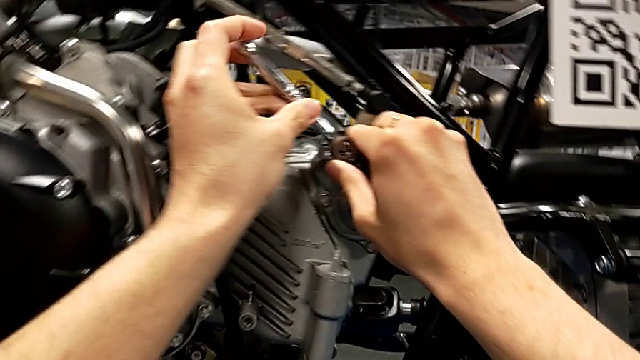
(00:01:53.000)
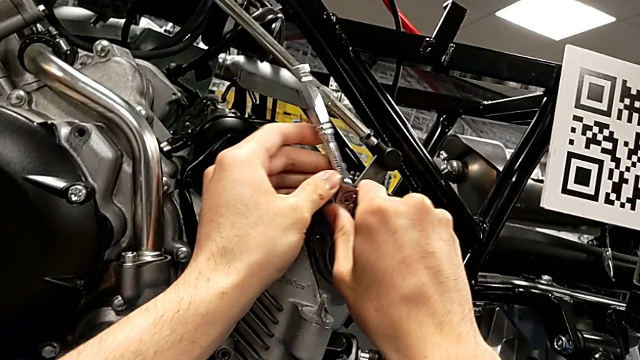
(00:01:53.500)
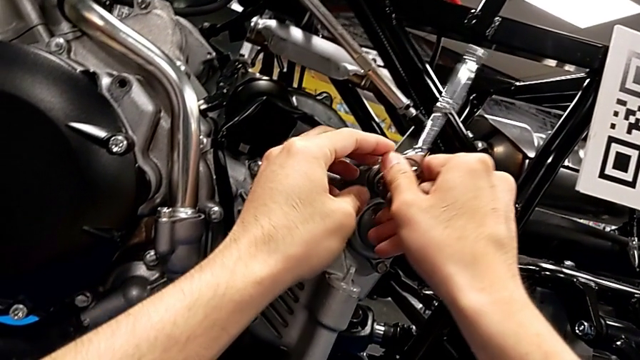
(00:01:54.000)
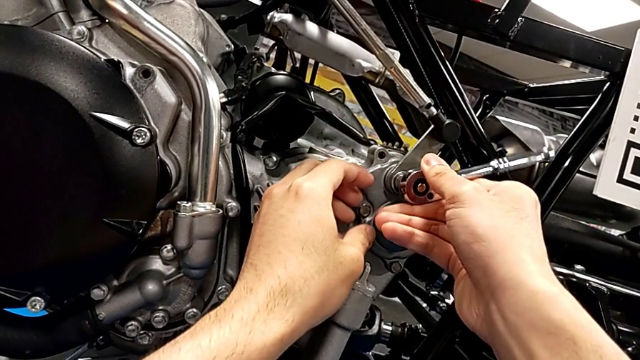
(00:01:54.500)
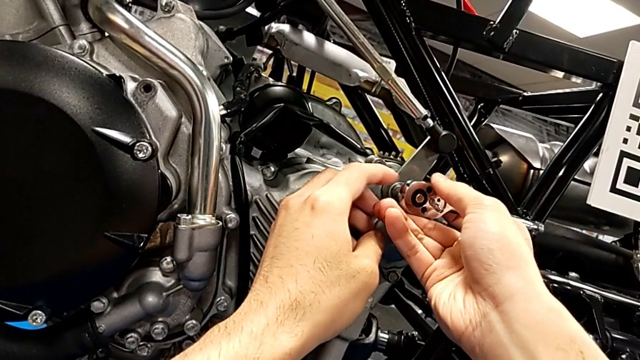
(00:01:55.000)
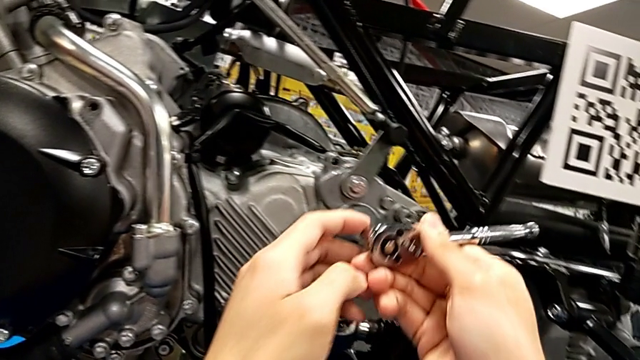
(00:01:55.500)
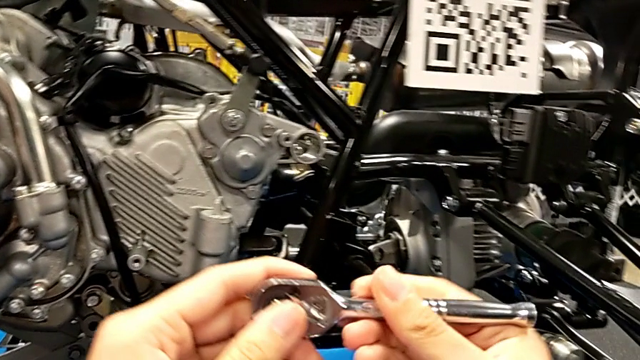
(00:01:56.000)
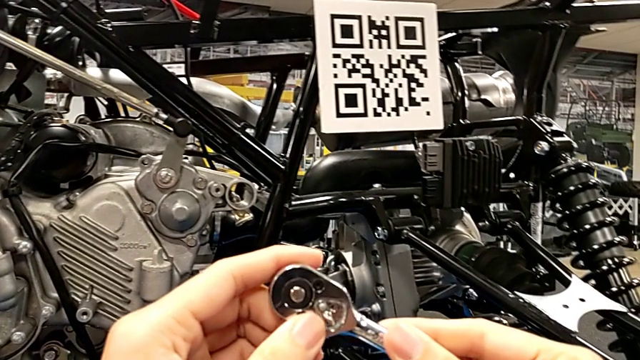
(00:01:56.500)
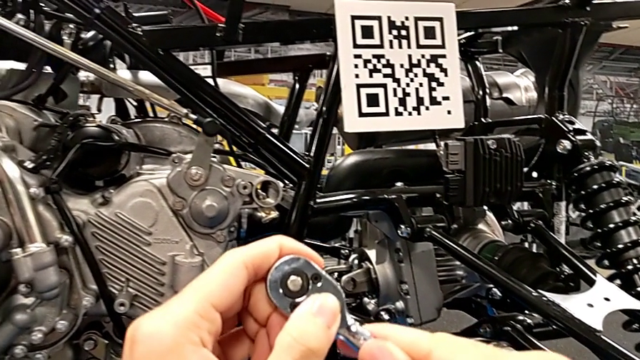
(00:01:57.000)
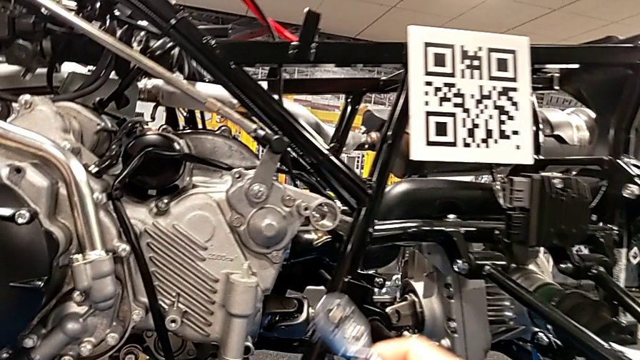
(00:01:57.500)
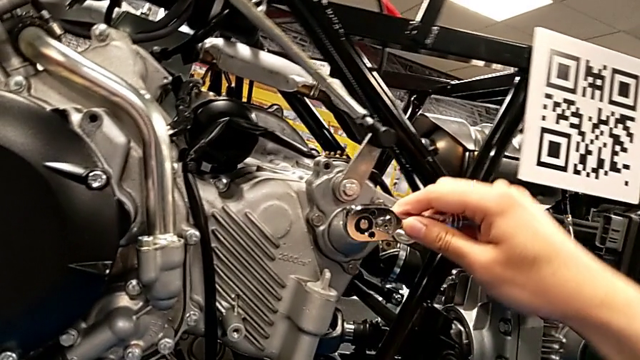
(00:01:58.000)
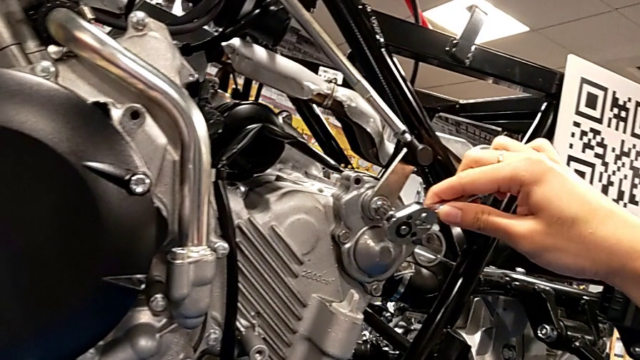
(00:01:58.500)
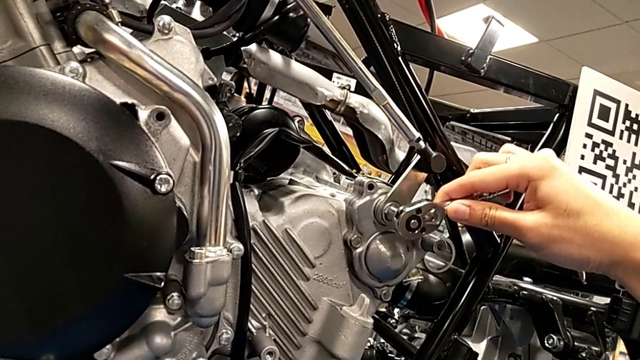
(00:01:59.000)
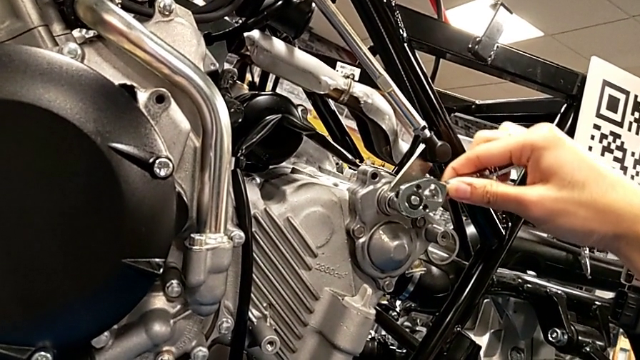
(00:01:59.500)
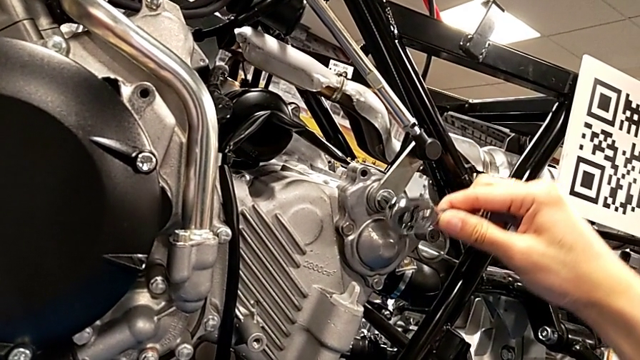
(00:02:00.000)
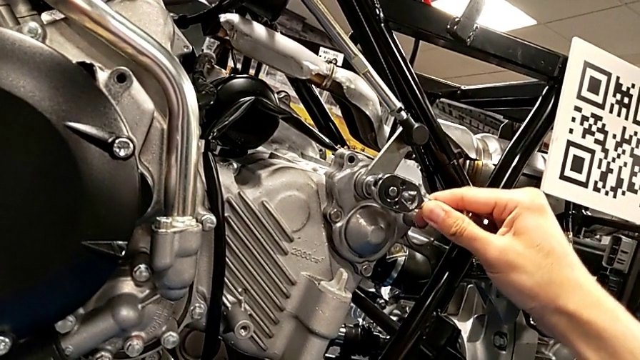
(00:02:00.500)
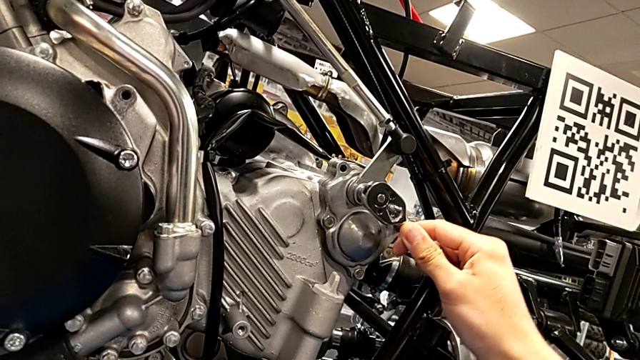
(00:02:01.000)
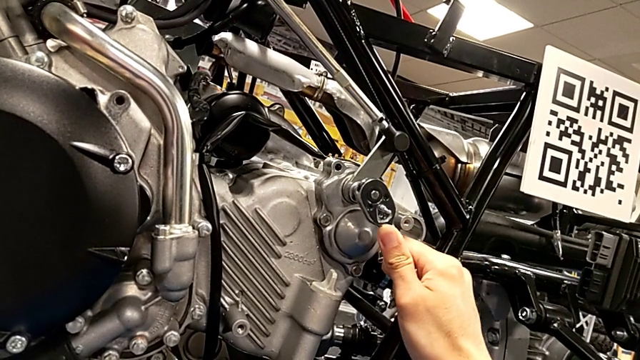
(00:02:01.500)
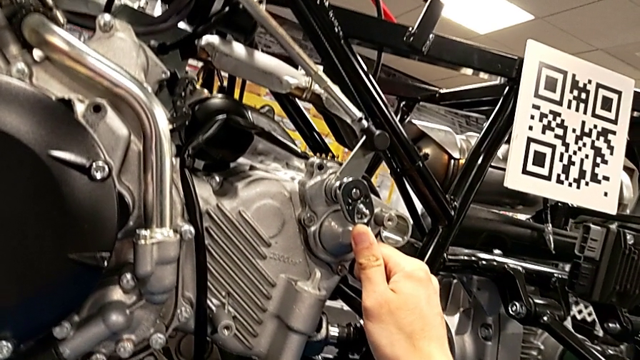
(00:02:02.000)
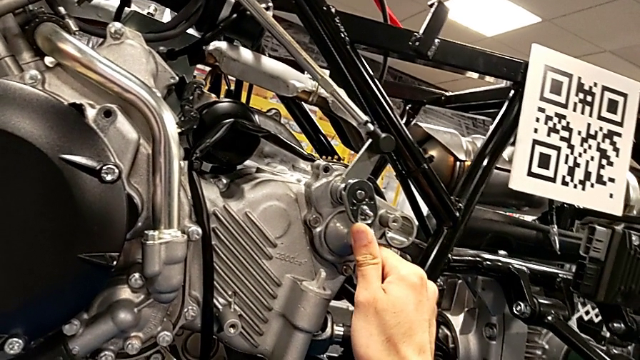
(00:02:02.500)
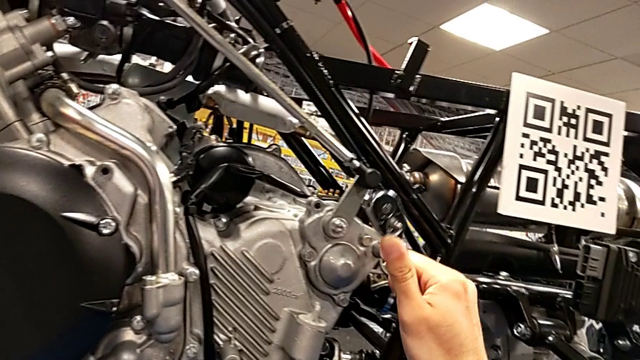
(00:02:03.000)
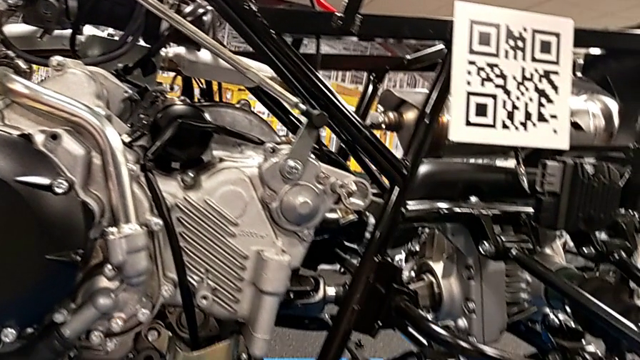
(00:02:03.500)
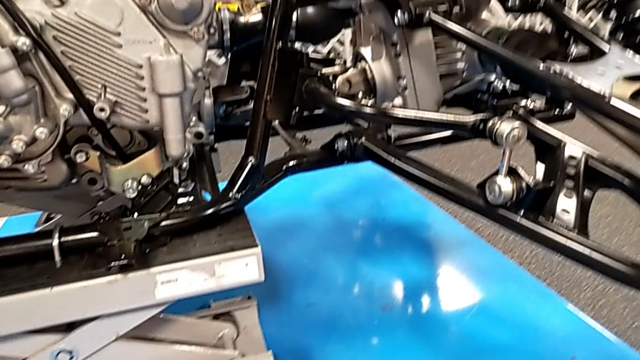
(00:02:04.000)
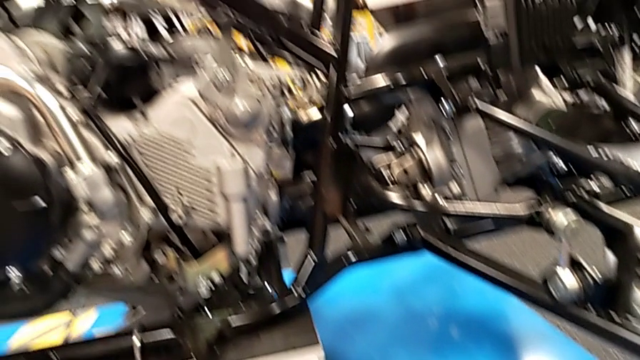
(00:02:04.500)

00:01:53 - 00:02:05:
The camera wearer is screwing a bolt into the peg. They wrongly screw the bolt, the ratchet adjuster being in a wrong direction, so they cannot screw the bolt. They withdraw the ratchet, slide the ratchet adjuster, insert the ratchet, screw the bolt and withdraw the ratchet.

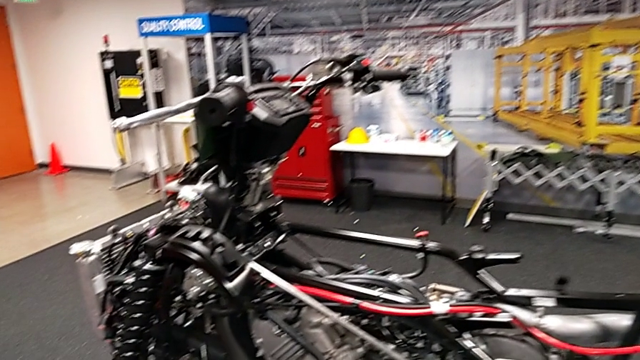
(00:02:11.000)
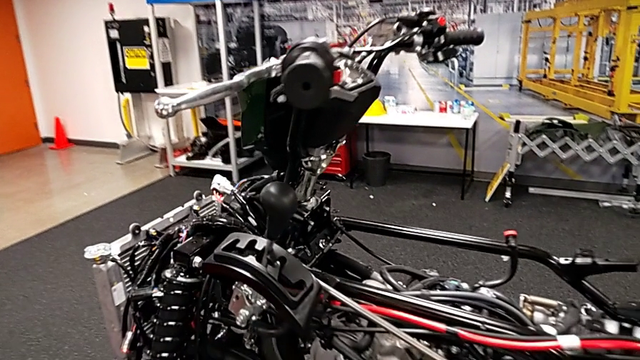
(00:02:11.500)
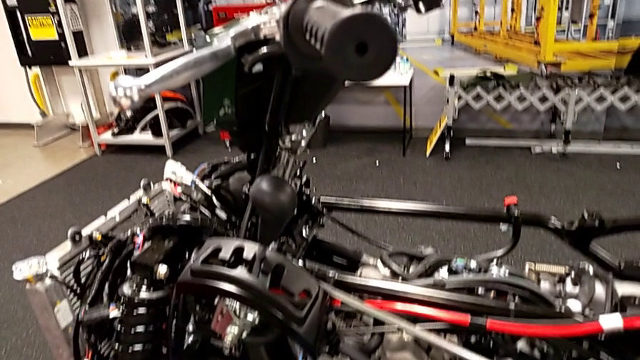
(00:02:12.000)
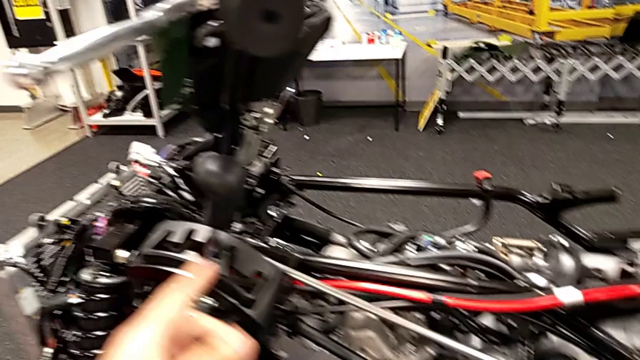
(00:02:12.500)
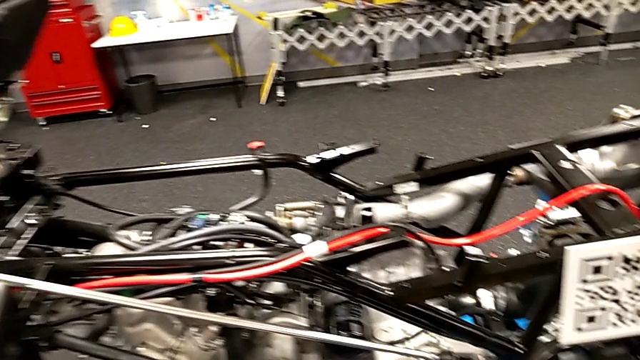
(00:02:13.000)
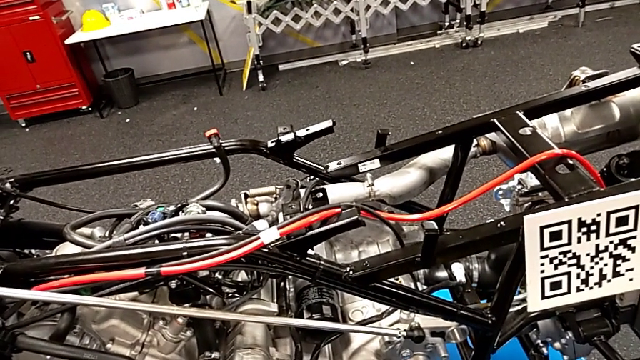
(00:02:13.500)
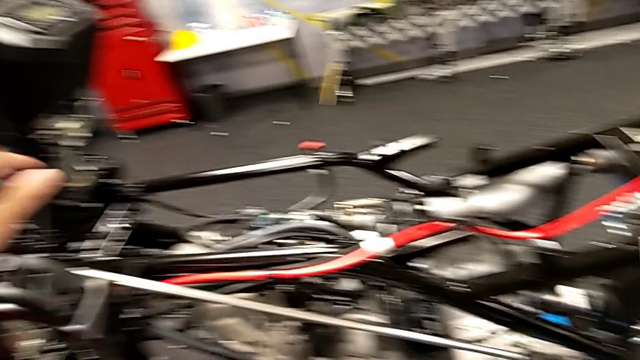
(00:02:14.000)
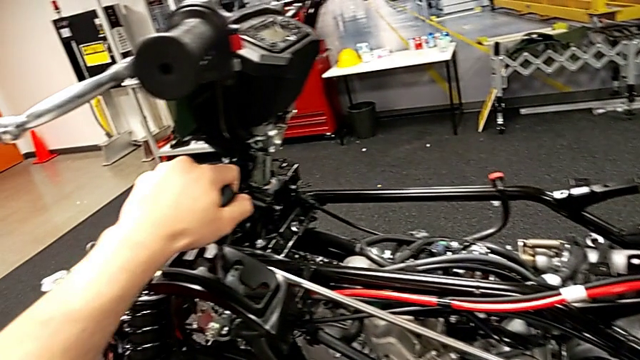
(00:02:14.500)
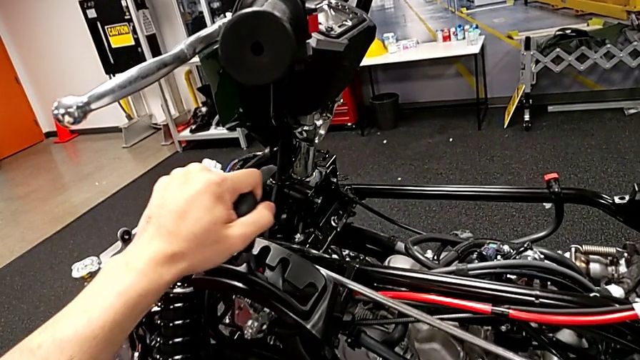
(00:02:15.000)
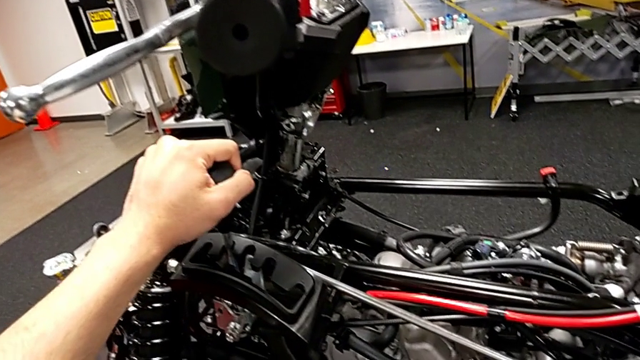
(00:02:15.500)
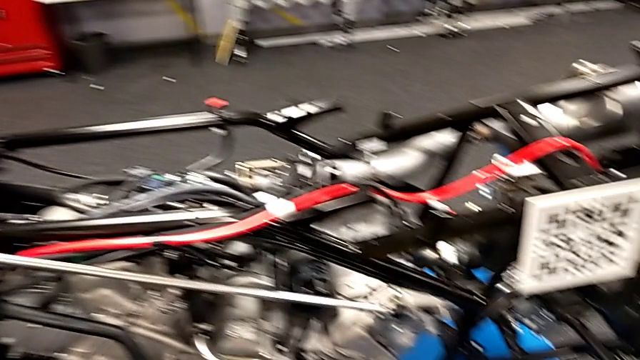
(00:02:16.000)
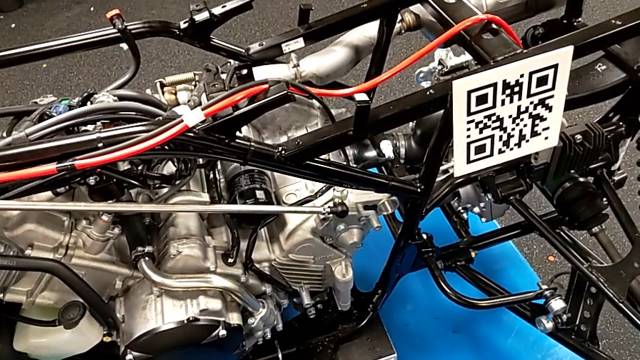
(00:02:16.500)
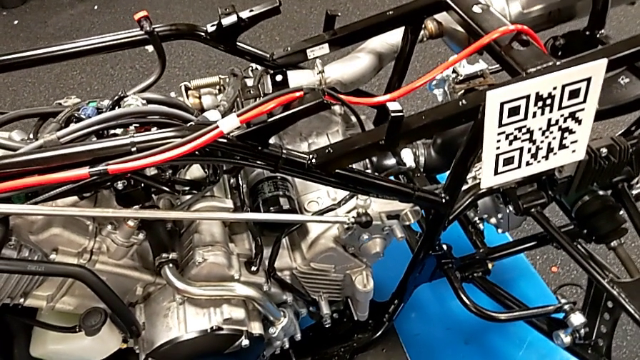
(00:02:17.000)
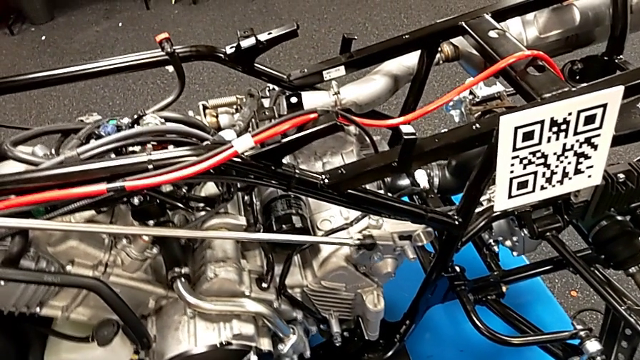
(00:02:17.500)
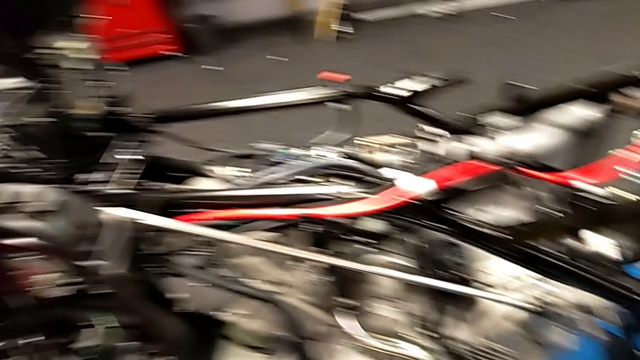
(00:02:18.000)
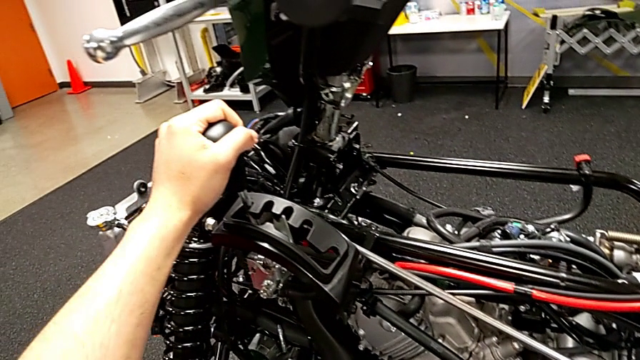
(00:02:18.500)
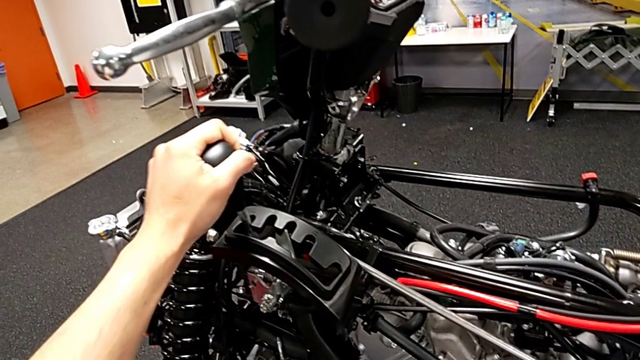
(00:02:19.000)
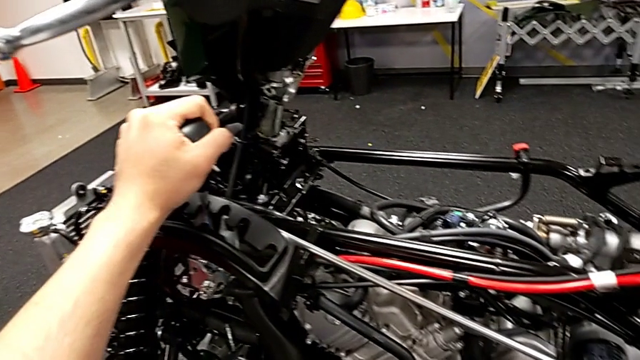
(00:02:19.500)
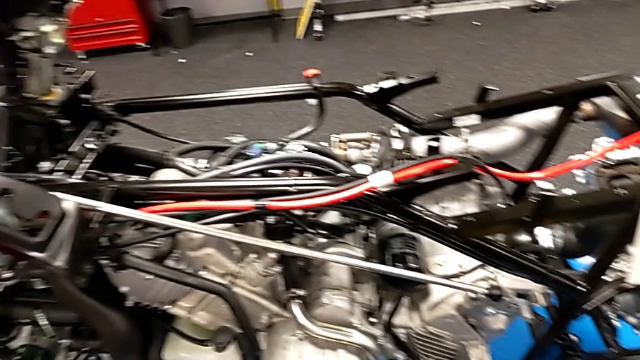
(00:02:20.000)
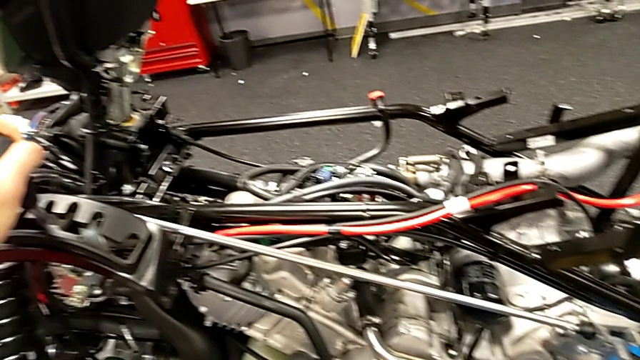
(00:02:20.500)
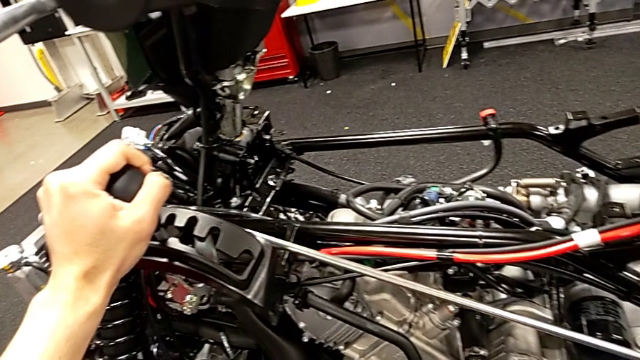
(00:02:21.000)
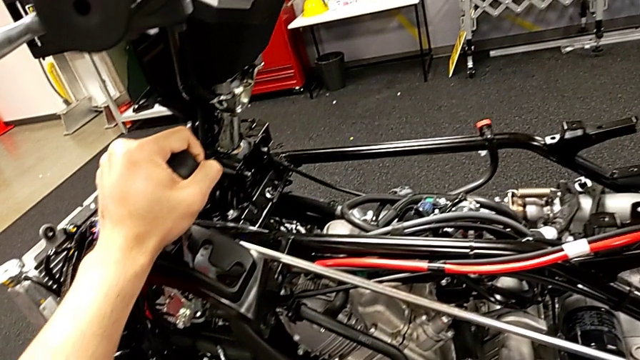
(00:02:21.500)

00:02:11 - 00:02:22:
The camera wearer is shifting all the gears. They point at the lever, grab it, shift it and begin to shift it.
